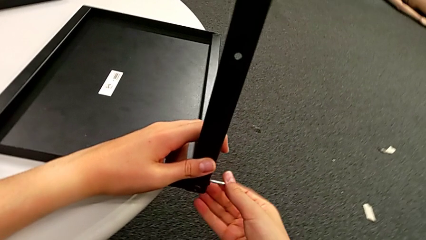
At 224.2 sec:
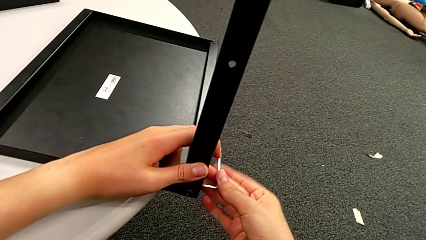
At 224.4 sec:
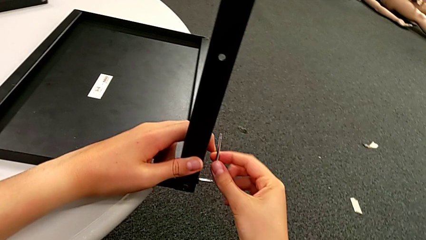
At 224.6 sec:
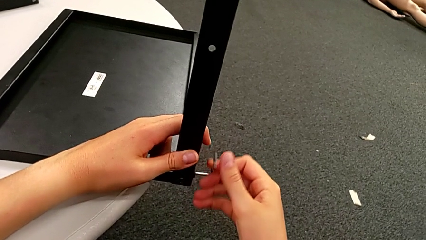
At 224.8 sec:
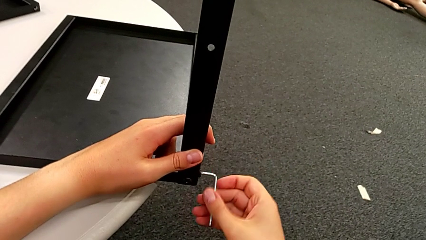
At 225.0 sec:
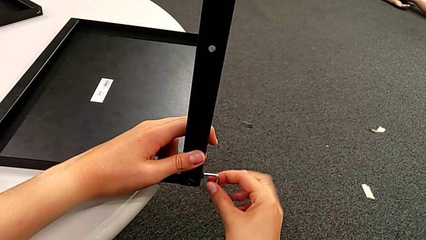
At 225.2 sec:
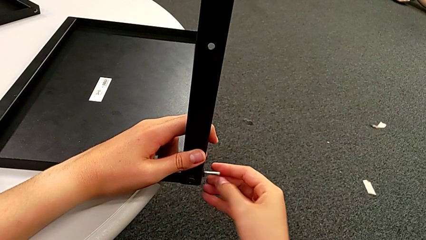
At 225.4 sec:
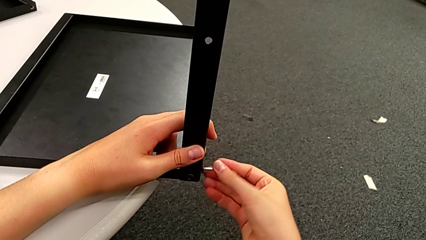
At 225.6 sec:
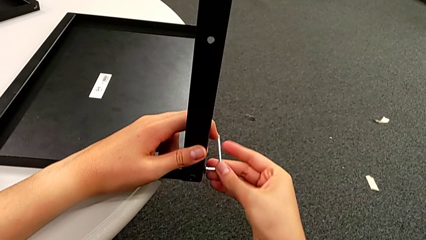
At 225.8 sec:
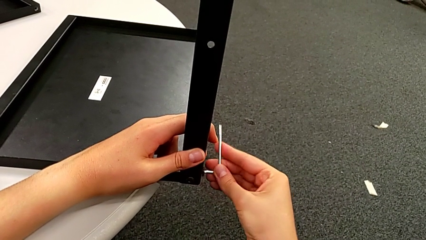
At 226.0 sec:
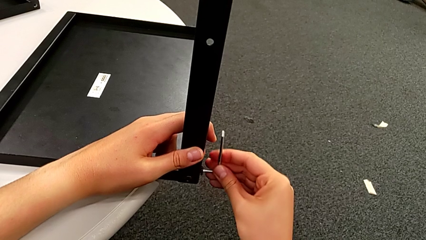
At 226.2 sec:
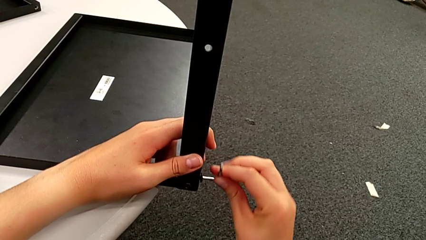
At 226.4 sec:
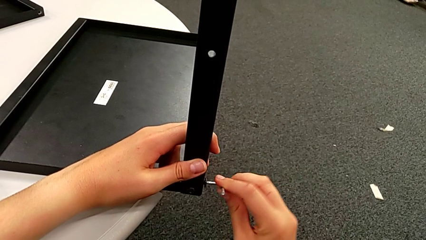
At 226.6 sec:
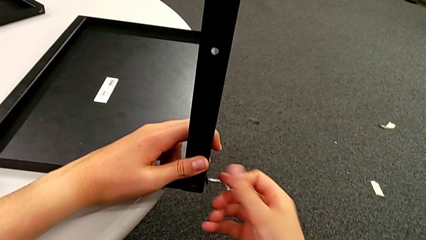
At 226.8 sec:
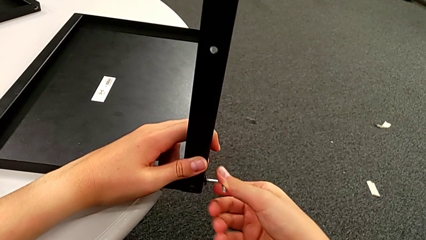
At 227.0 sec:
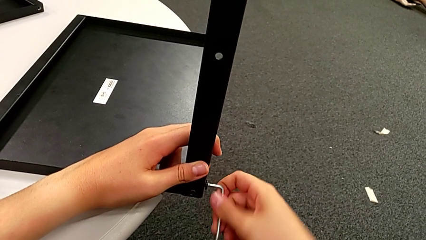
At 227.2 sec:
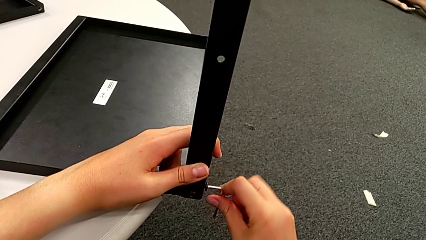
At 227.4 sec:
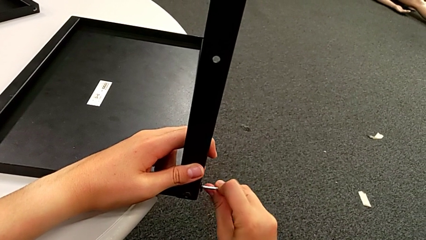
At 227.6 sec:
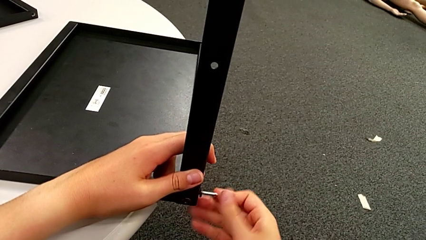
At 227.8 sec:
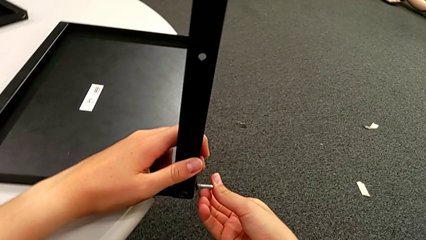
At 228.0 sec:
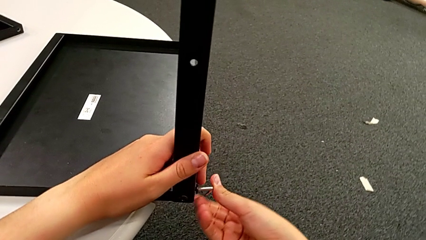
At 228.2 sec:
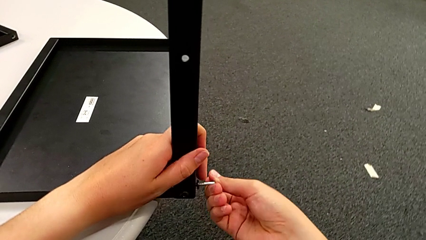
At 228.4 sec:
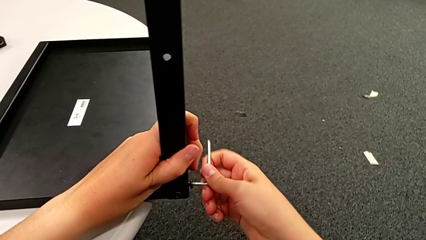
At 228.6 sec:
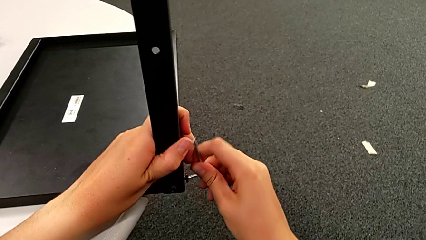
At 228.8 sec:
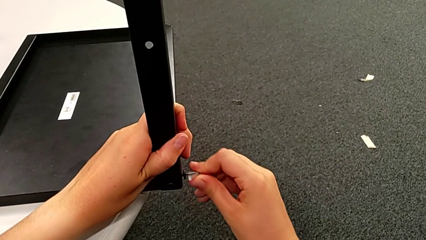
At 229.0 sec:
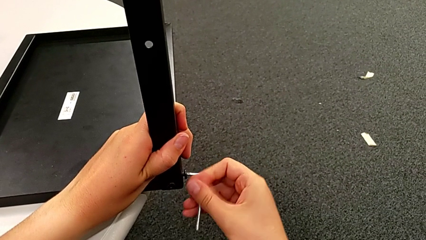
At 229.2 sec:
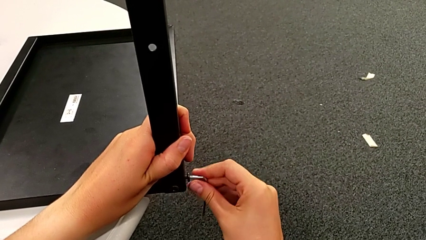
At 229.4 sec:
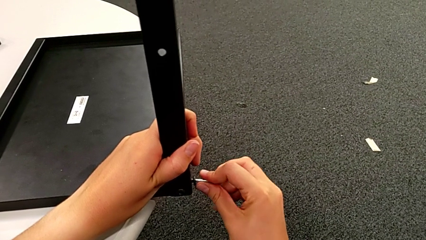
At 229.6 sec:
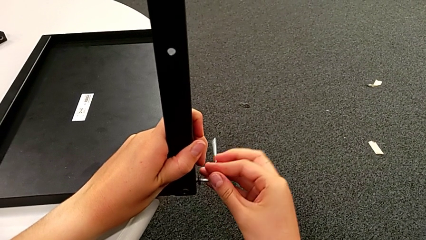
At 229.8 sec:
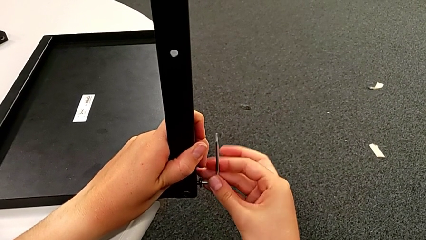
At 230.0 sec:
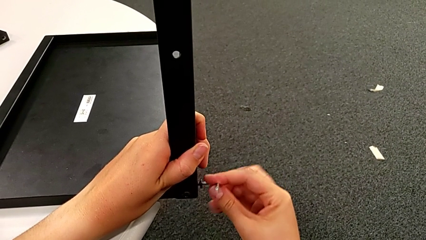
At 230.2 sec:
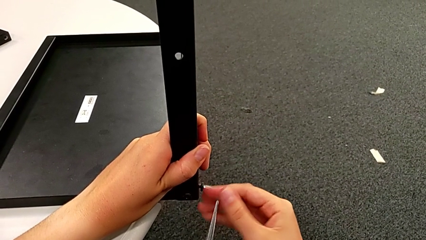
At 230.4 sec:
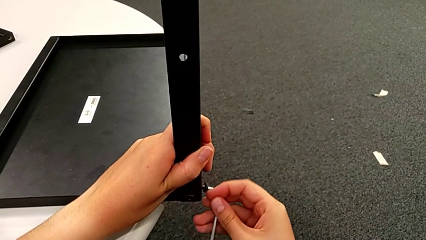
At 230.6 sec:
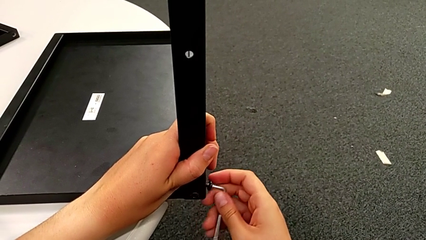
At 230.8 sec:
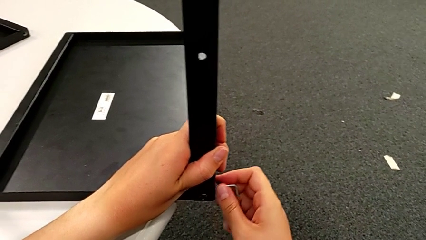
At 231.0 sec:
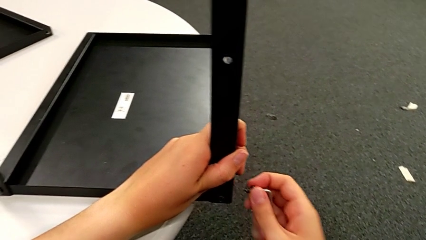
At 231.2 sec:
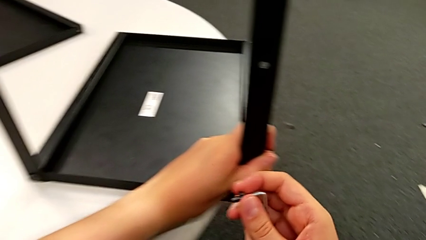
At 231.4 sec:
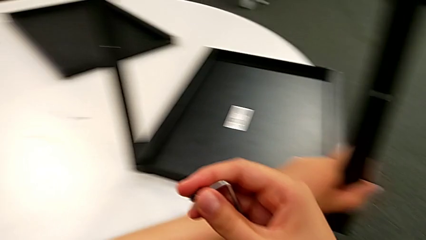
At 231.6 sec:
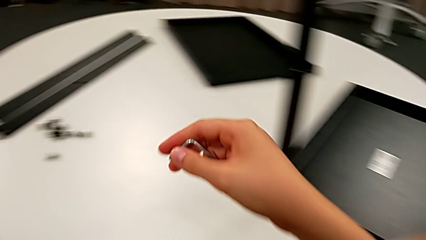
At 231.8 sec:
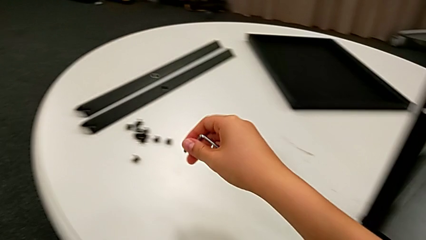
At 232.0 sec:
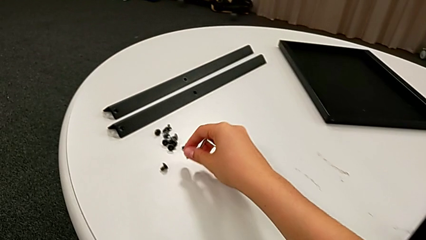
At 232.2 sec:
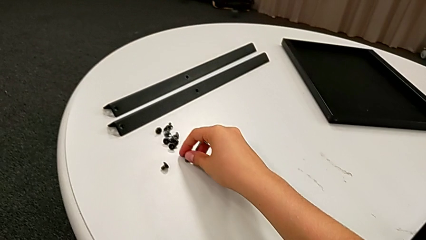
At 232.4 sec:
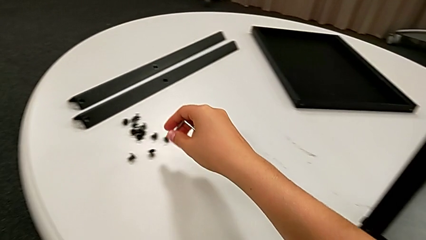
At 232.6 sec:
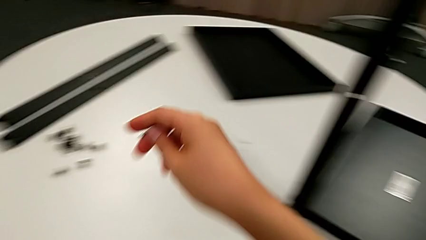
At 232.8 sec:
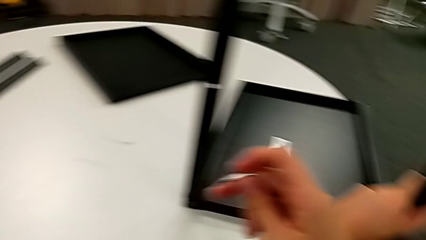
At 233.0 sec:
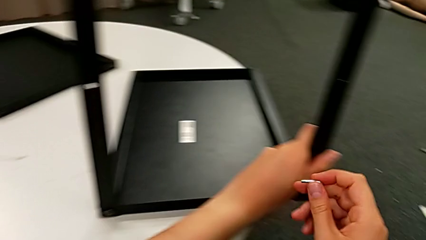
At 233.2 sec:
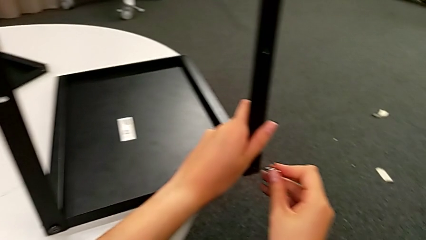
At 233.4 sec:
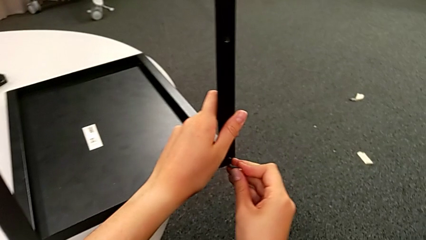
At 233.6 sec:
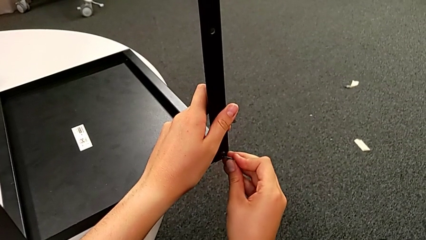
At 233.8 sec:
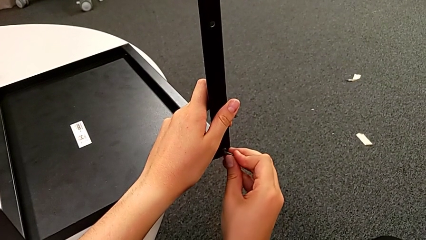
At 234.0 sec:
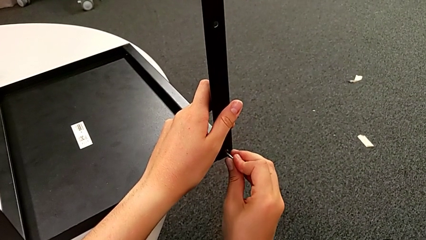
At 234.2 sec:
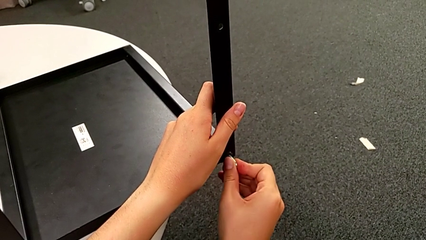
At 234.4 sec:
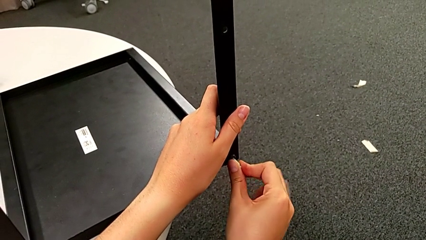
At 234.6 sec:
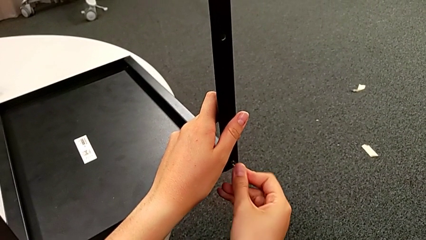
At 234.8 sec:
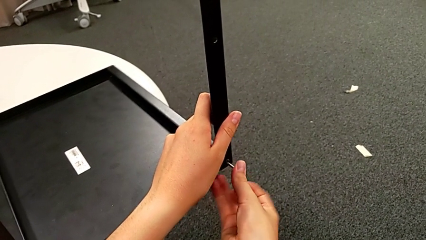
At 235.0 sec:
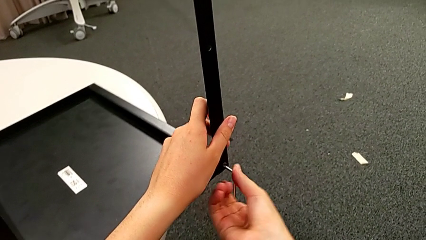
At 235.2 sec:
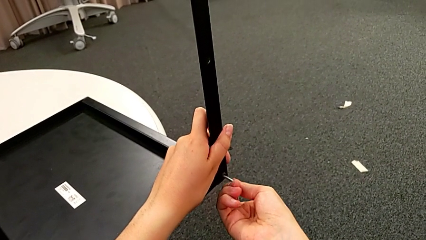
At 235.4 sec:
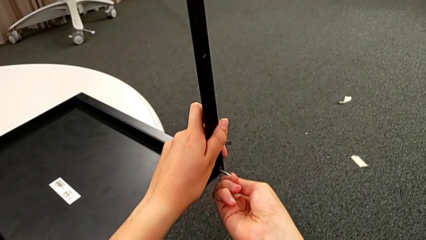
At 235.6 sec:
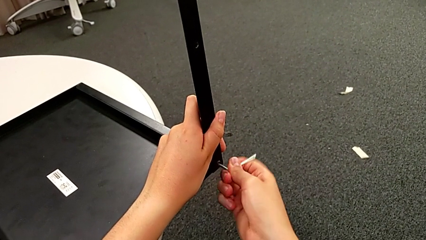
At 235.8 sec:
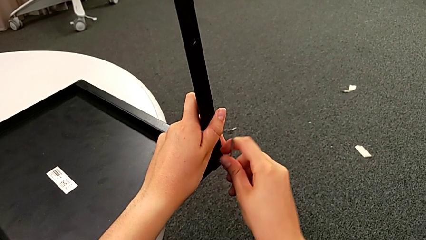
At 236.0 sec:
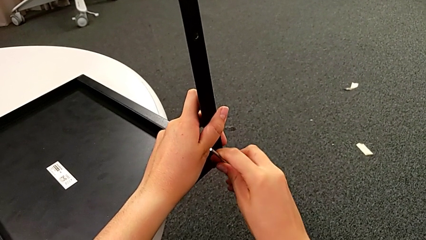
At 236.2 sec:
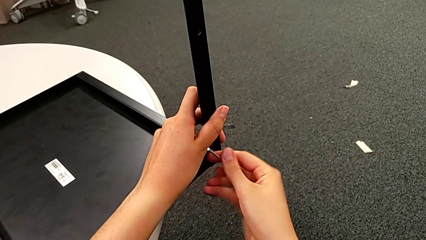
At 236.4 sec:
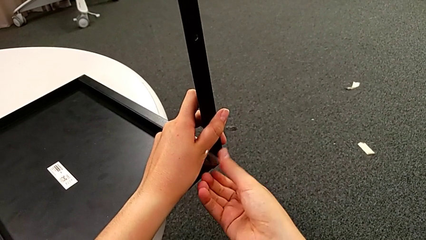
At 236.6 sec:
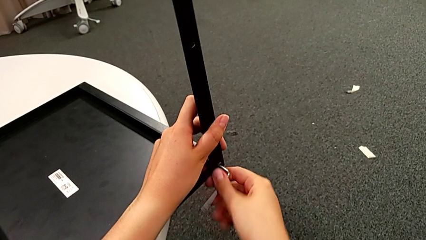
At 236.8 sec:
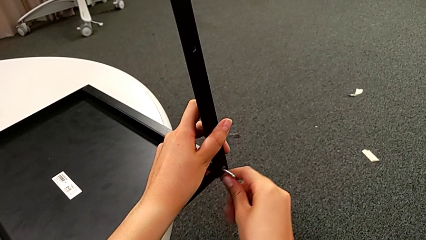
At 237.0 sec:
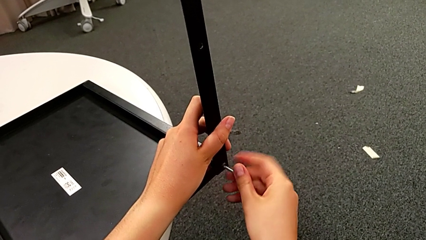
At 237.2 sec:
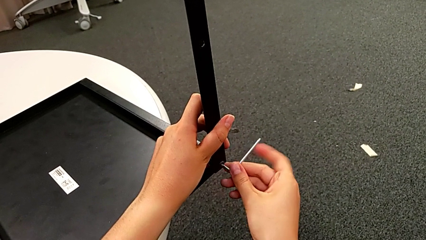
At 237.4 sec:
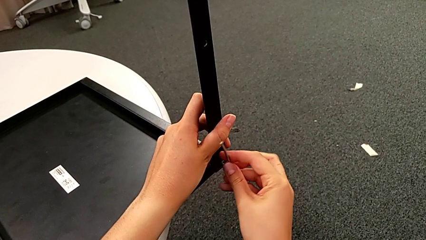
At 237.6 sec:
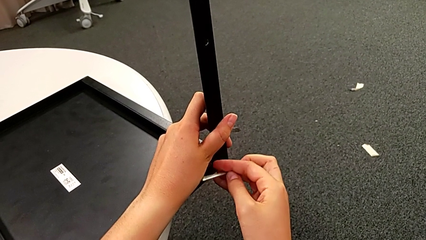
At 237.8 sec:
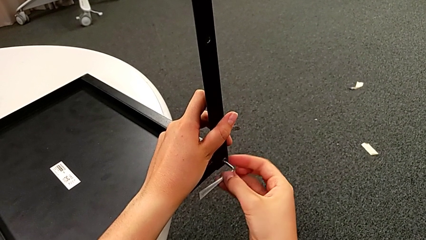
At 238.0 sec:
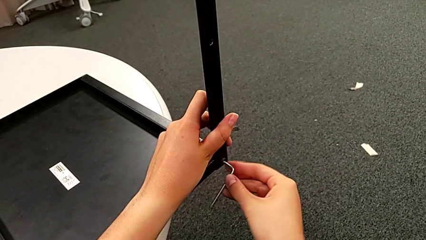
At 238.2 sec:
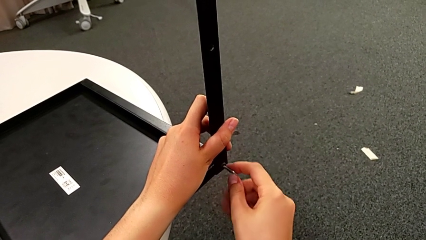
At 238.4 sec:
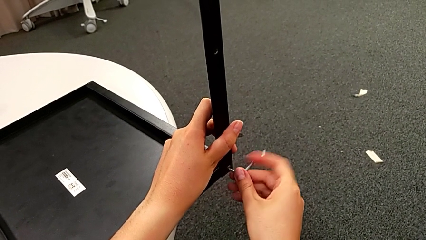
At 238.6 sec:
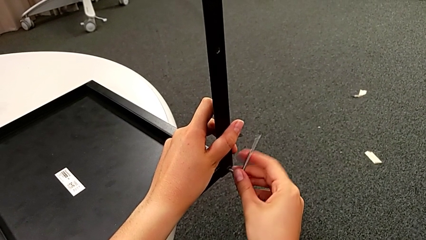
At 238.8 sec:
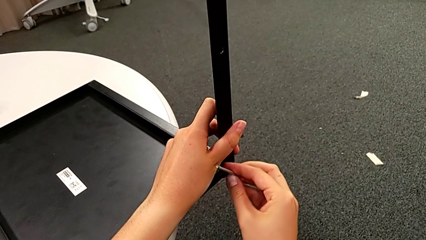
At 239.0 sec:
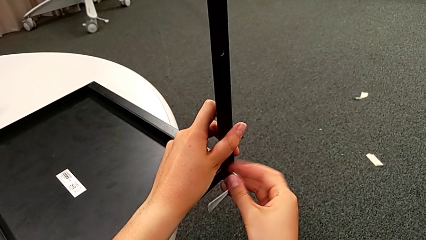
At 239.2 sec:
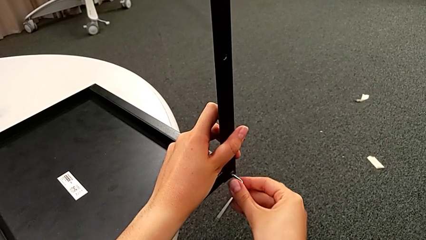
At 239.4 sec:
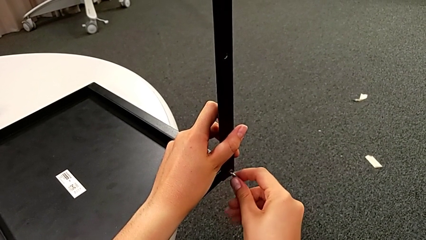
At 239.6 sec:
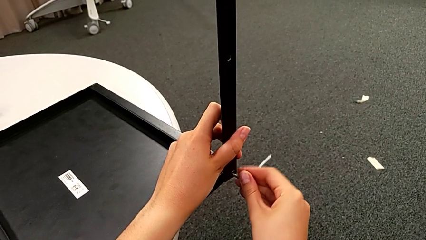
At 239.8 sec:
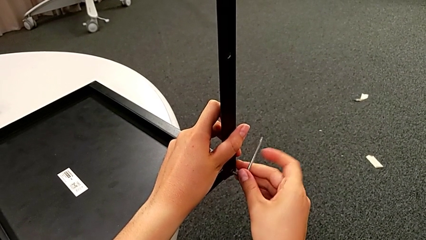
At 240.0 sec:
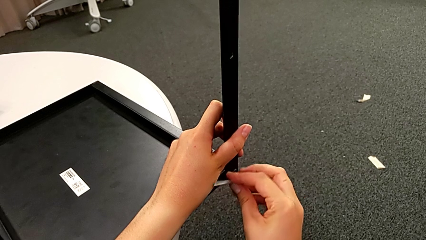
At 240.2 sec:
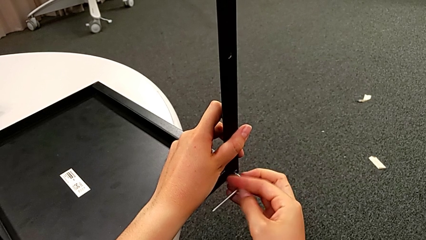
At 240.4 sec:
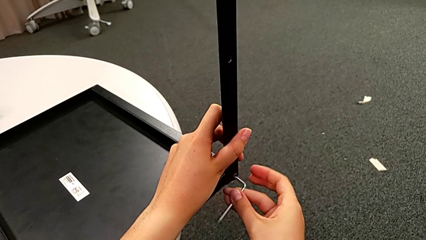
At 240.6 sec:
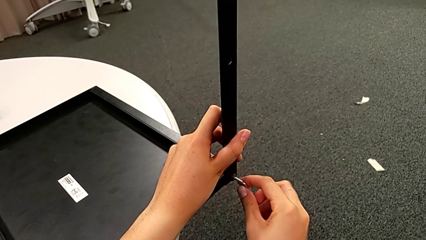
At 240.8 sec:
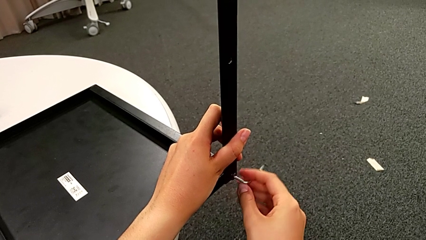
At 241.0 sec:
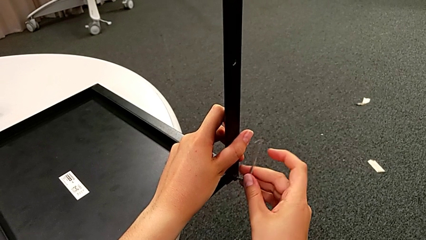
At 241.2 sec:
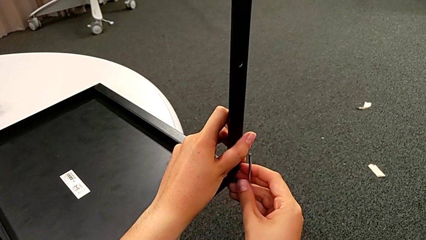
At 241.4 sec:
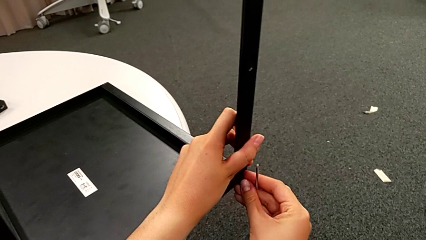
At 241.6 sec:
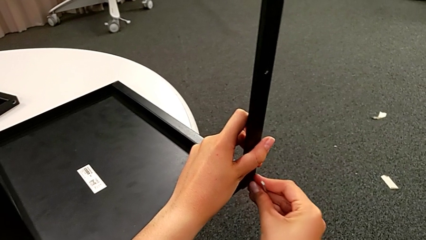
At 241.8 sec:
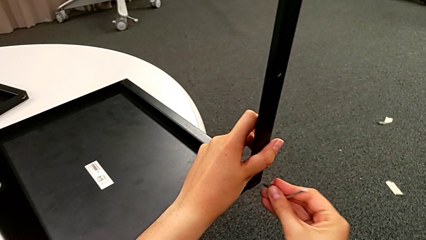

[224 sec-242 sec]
The camera wearer is disassembling the third leg. They keep unscrewing the first hex socket head, grab it, place it, insert the Allen wrench, unscrew the second hex socket head and grab it.
